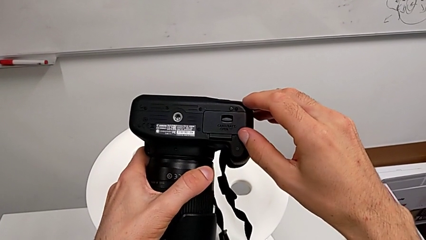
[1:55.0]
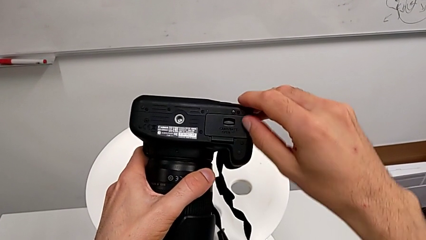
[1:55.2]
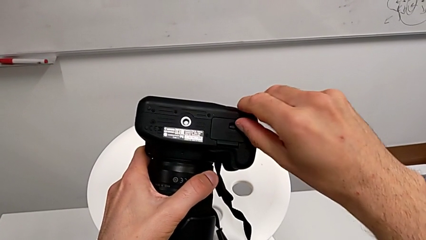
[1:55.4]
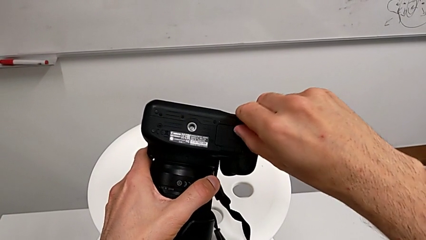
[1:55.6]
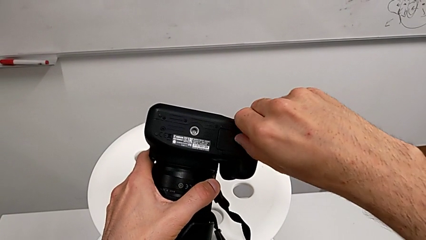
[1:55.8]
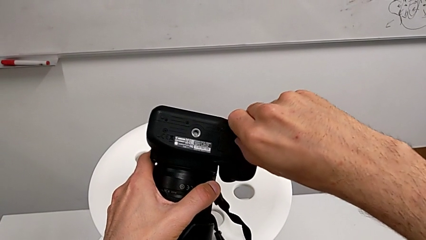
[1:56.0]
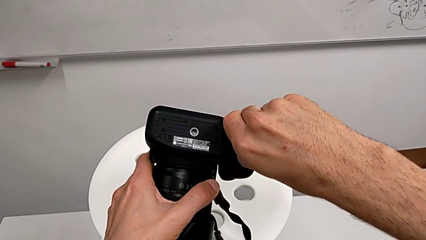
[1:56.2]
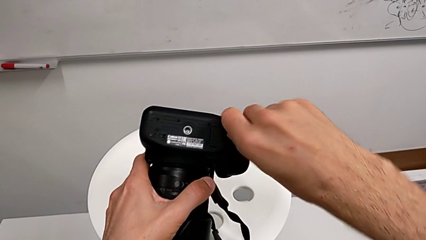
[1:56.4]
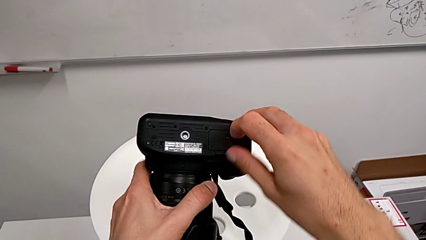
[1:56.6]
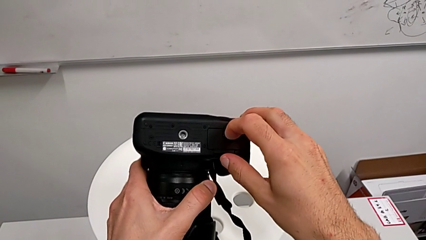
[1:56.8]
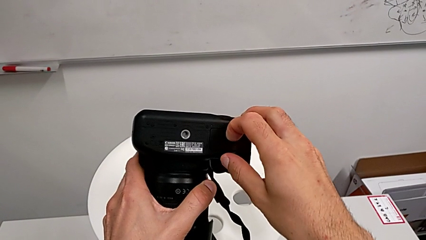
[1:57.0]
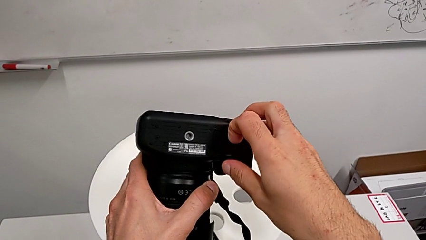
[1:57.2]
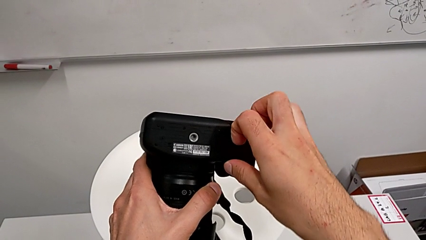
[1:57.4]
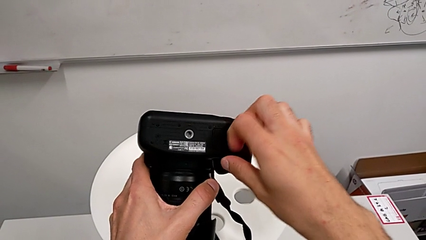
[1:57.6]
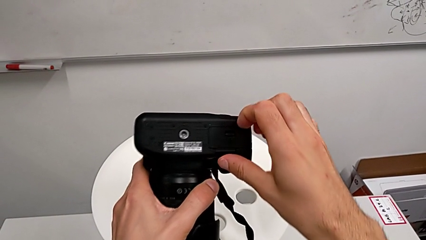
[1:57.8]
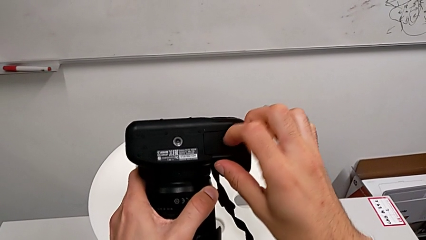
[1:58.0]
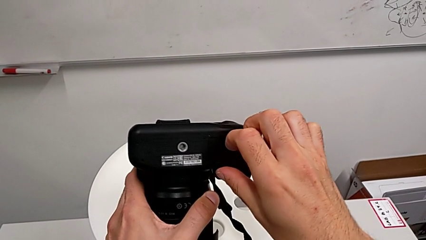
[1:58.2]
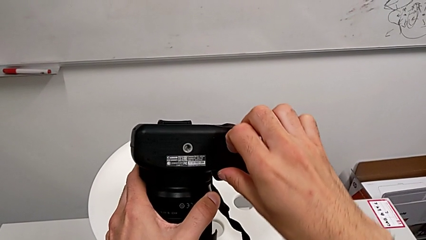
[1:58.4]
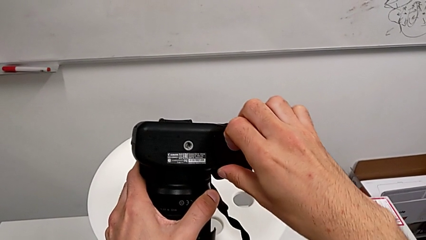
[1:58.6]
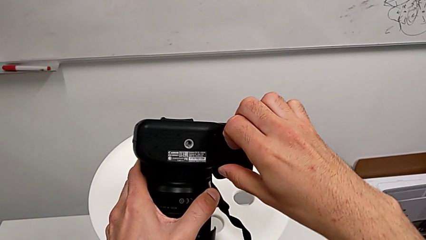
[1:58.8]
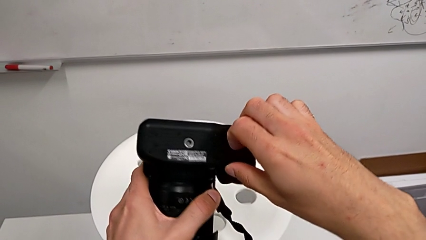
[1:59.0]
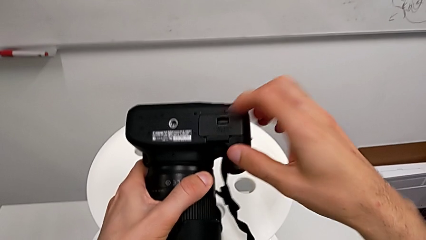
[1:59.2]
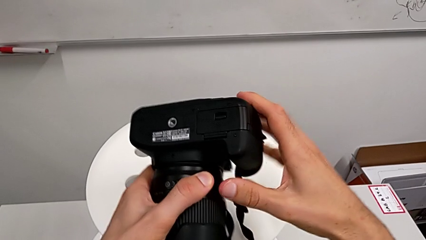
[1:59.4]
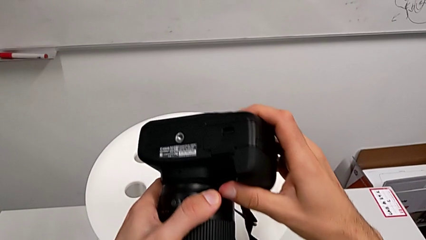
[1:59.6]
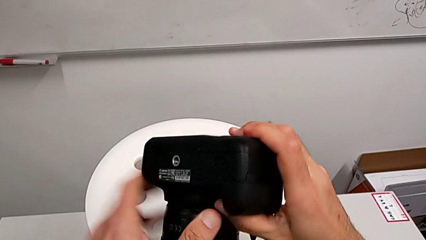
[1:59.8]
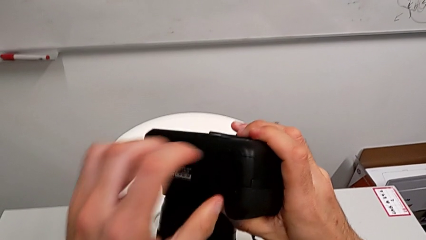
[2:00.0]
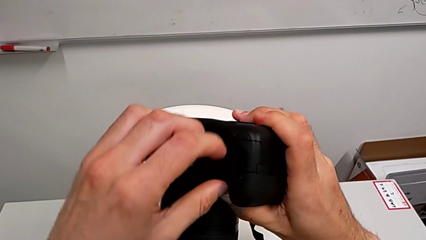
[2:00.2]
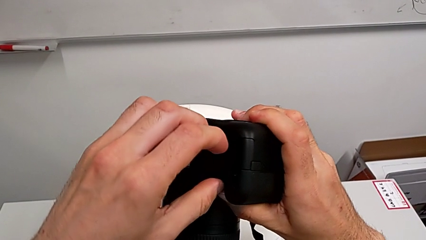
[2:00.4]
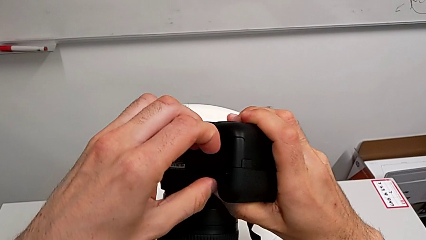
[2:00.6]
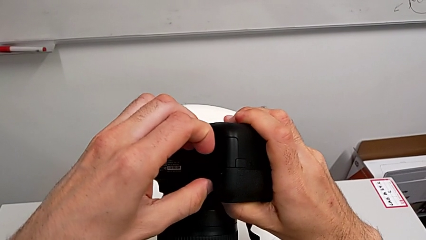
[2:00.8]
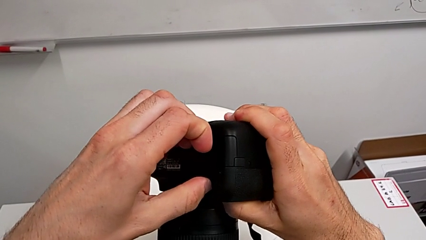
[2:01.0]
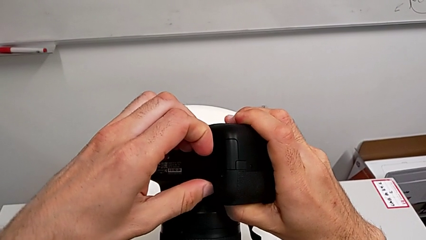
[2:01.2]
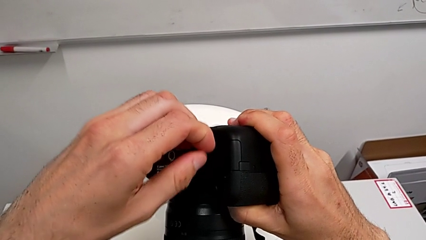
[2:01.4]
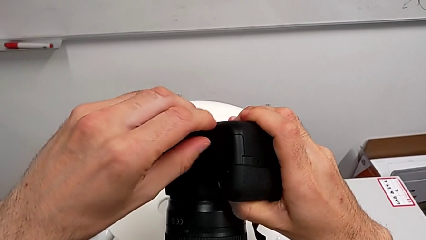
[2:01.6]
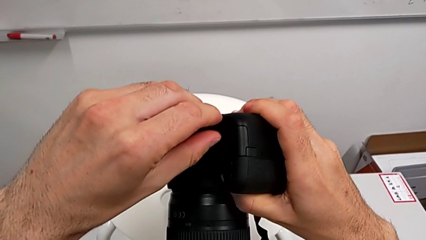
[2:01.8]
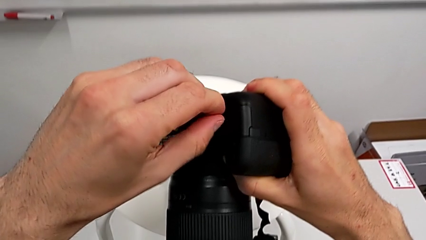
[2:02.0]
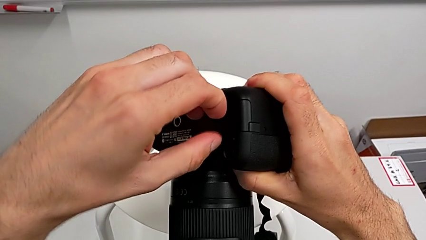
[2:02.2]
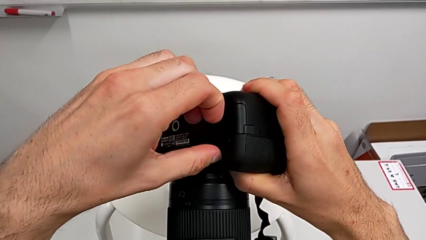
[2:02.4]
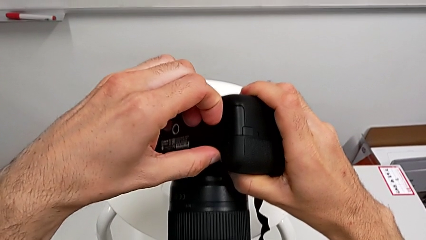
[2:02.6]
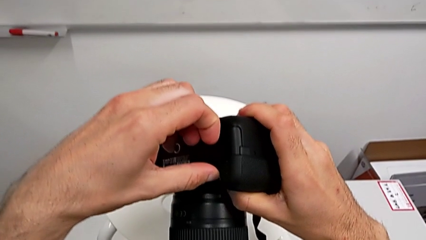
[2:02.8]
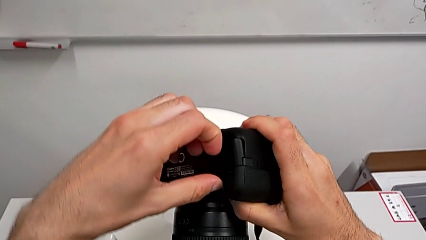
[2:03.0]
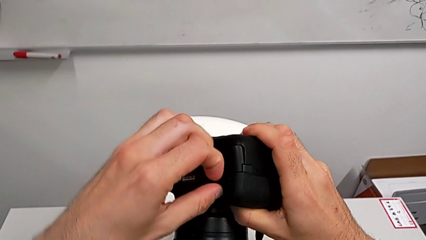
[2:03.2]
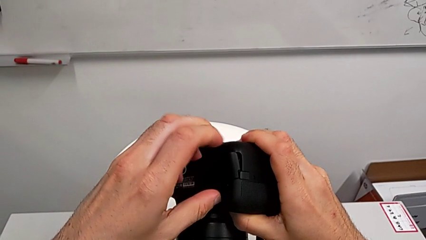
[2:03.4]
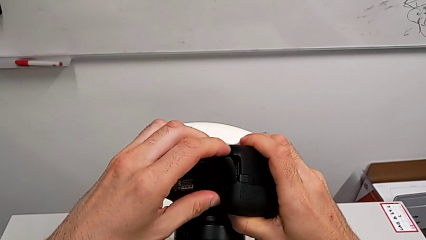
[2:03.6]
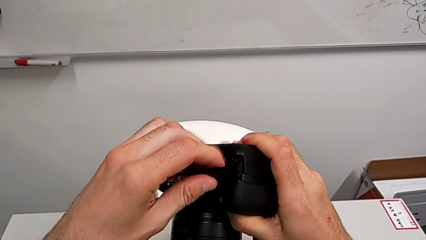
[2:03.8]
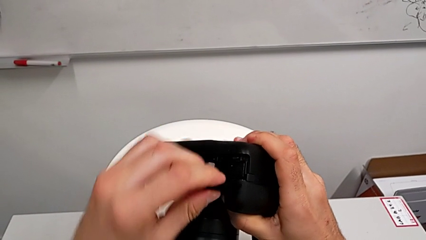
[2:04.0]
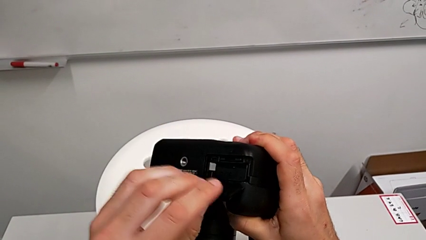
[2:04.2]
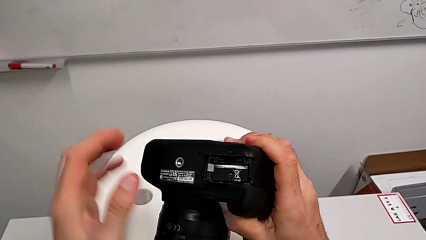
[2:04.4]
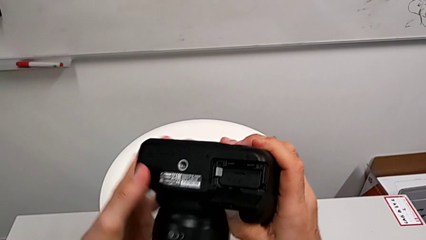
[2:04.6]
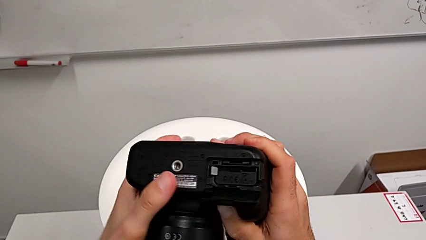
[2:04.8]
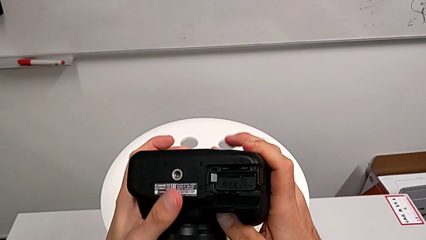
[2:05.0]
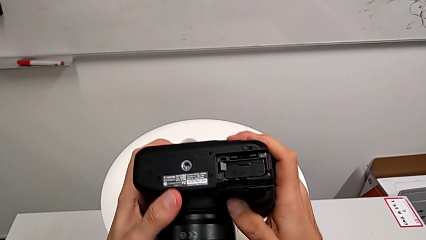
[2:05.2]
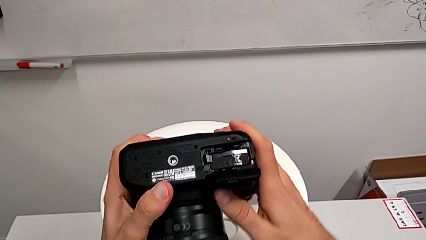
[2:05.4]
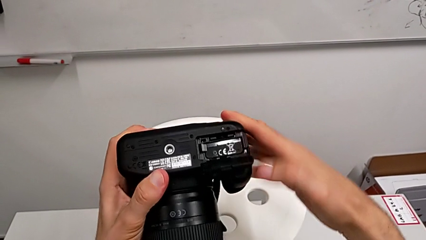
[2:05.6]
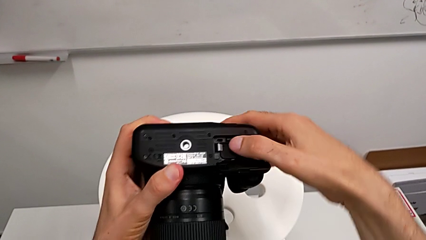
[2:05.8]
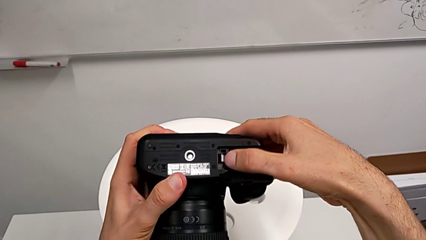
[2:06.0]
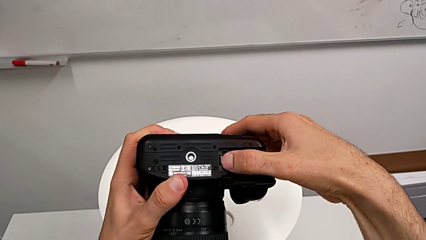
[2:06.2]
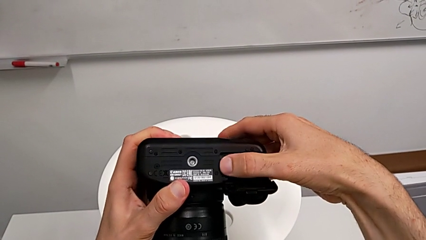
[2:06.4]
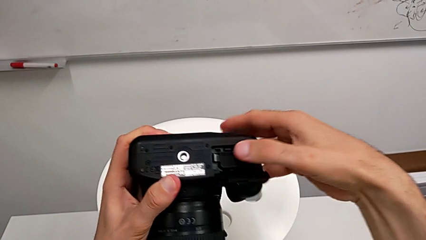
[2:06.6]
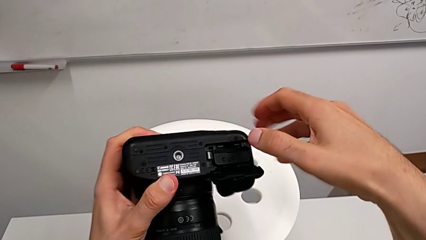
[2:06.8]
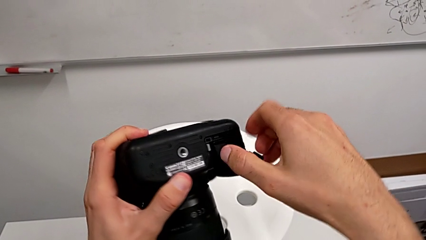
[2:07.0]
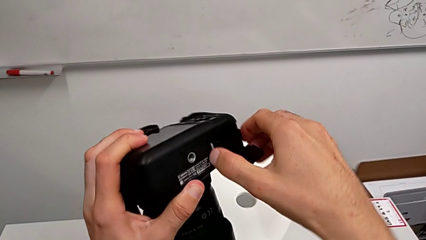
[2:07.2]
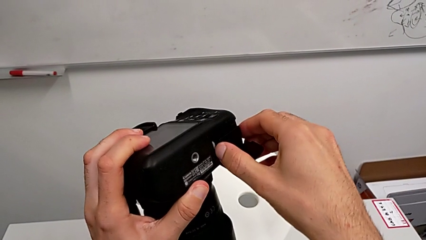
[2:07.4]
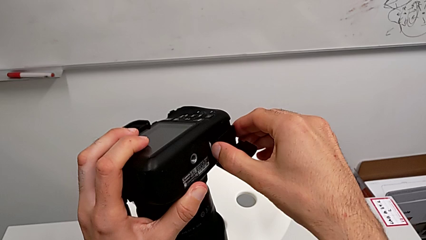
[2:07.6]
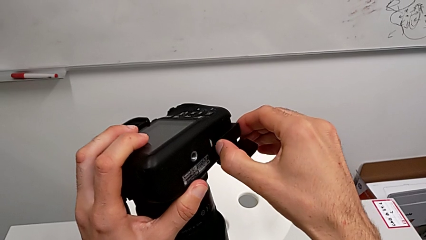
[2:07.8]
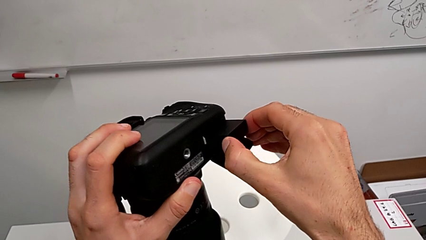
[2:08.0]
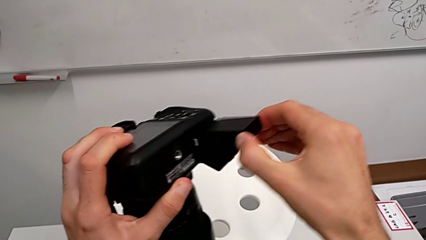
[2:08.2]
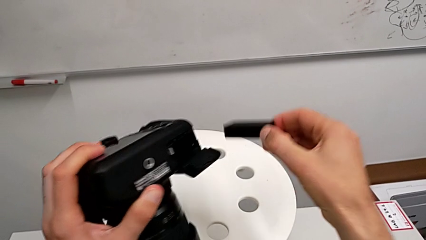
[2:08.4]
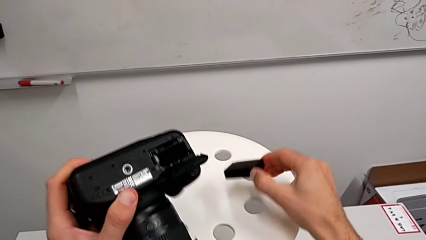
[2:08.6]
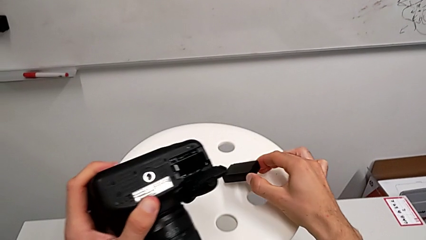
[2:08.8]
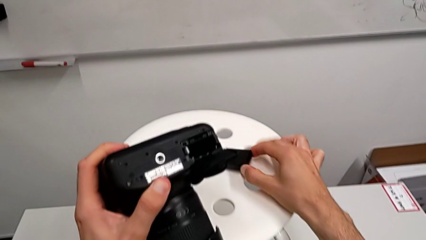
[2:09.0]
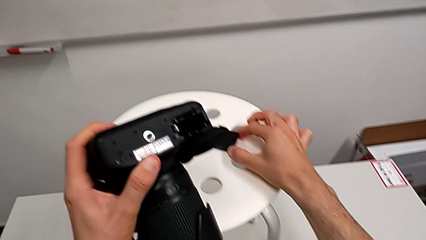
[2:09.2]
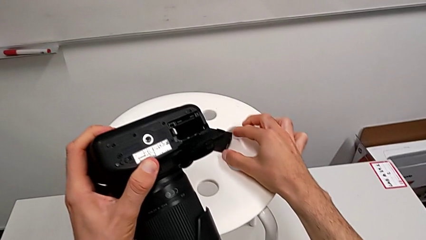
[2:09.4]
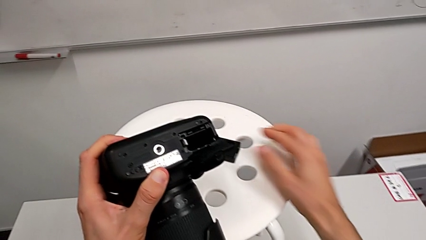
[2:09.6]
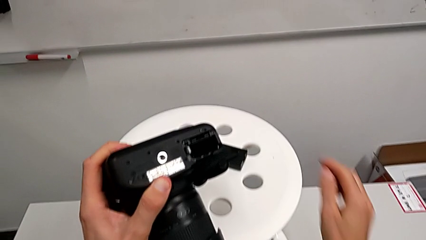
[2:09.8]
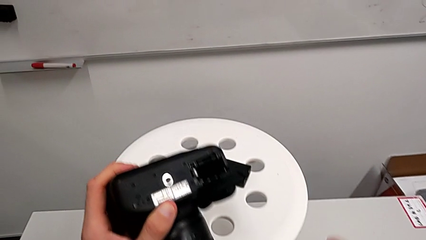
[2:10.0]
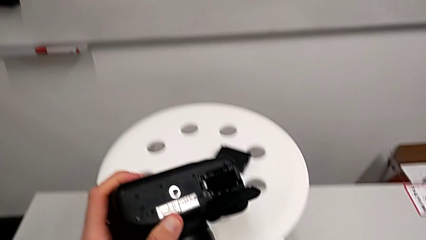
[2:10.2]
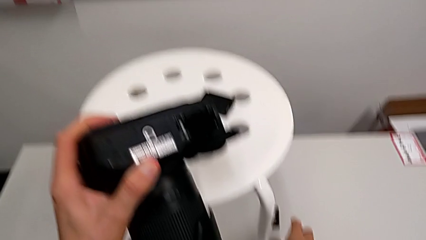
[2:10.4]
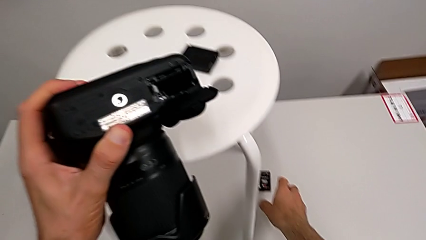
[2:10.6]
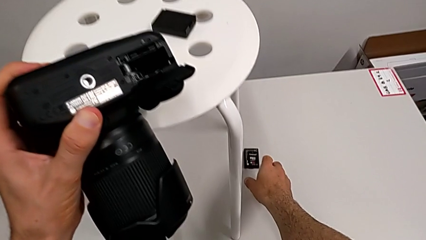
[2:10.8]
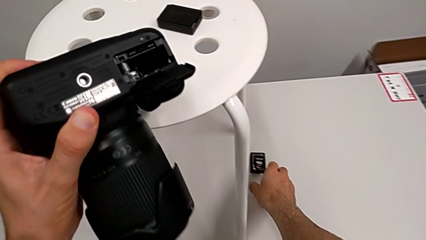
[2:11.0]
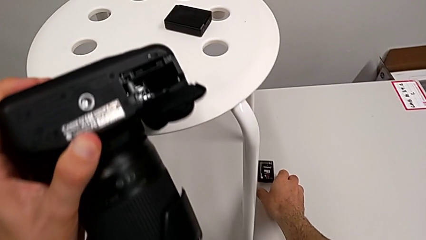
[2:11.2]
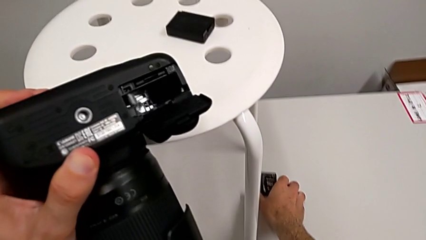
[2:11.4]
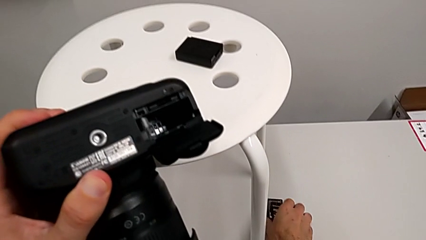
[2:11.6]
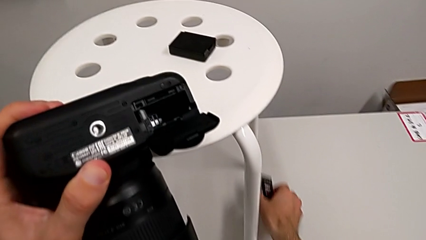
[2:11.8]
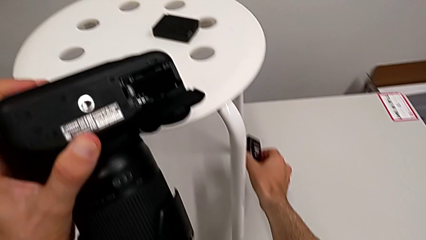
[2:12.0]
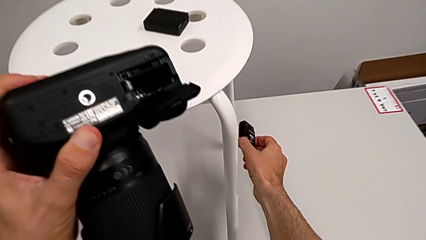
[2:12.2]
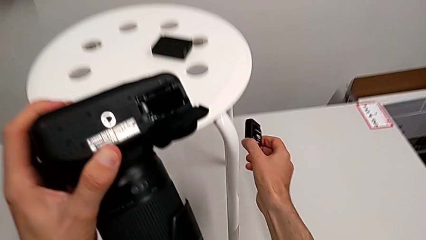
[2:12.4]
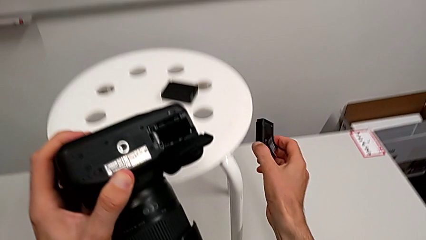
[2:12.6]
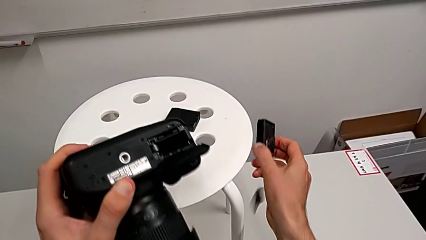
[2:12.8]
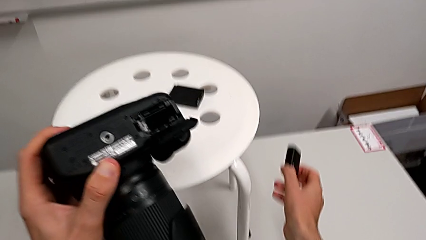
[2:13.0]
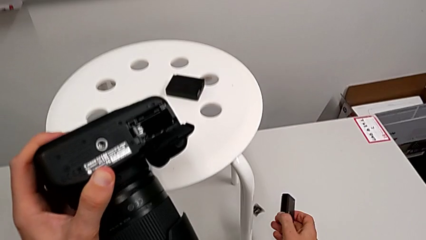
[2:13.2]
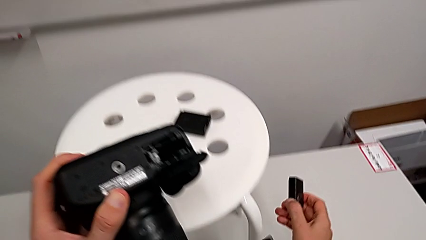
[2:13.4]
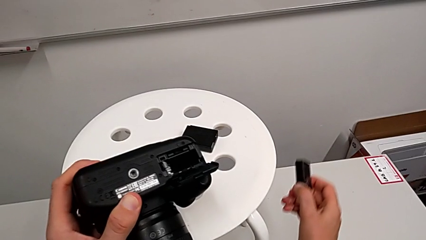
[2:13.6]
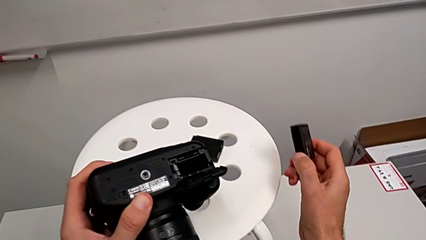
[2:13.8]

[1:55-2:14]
The camera wearer is exchanging the DSLR battery. They keep pulling the battery door, open it, press the battery lock, withdraw the battery, grab it, lift the second battery and wrongly drop the SD card.
